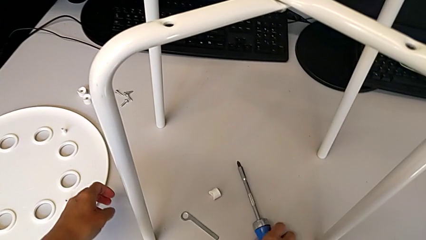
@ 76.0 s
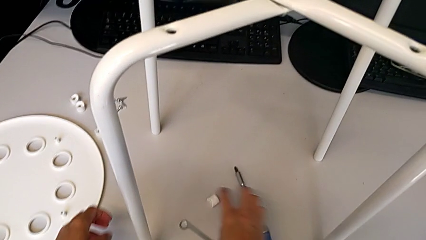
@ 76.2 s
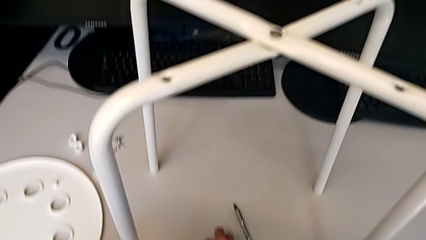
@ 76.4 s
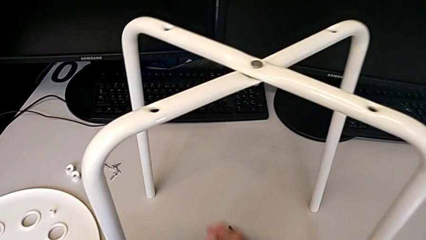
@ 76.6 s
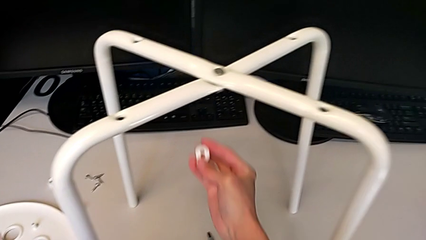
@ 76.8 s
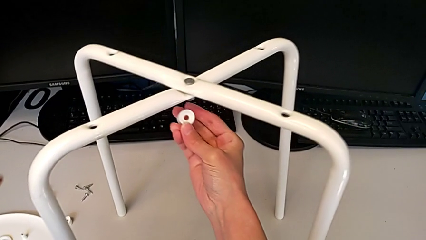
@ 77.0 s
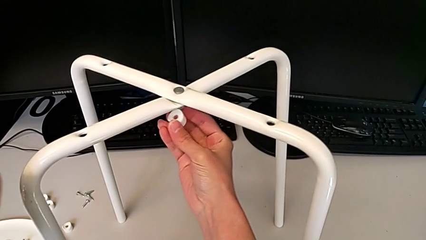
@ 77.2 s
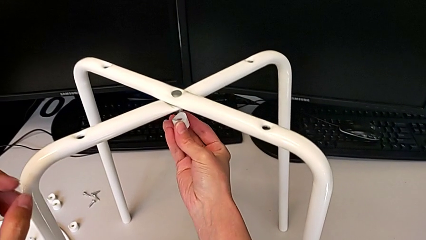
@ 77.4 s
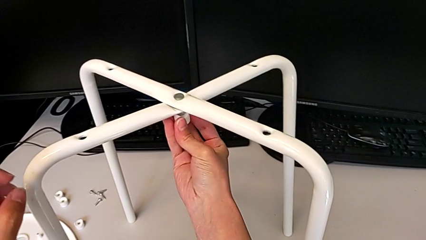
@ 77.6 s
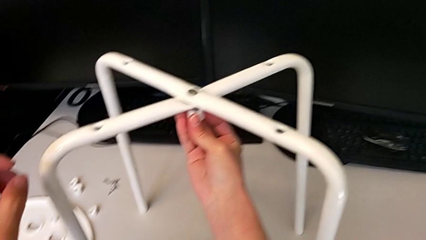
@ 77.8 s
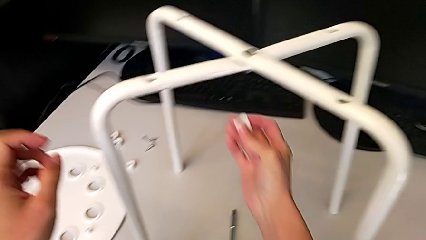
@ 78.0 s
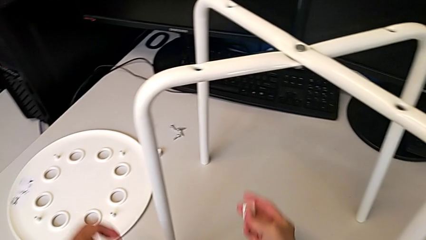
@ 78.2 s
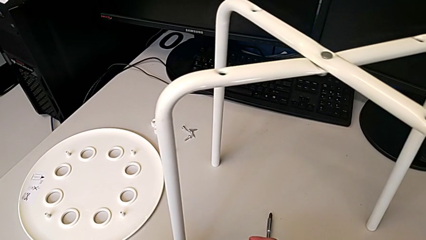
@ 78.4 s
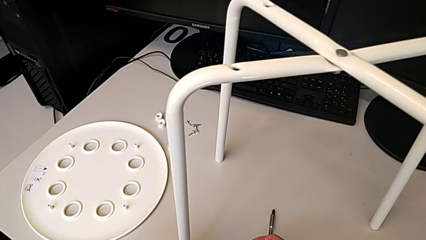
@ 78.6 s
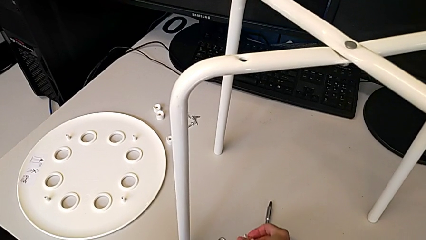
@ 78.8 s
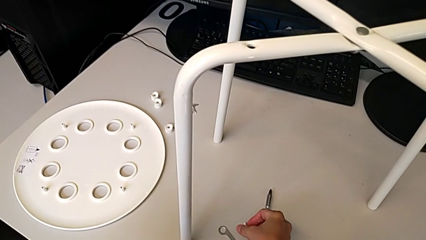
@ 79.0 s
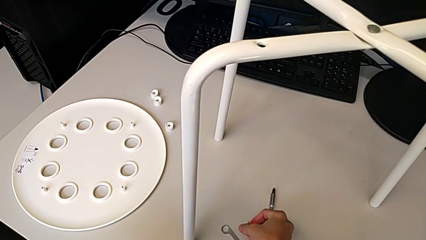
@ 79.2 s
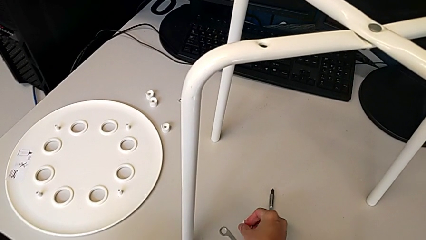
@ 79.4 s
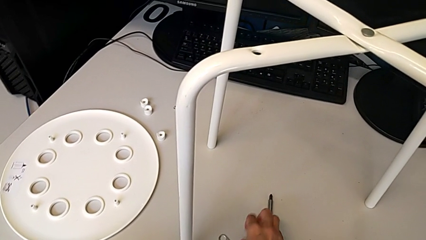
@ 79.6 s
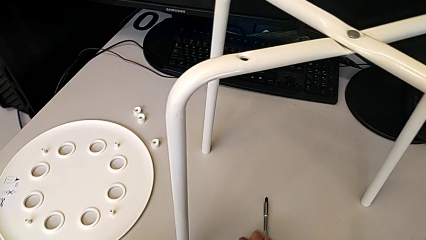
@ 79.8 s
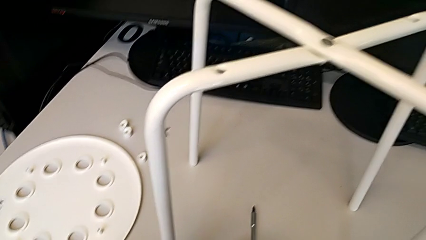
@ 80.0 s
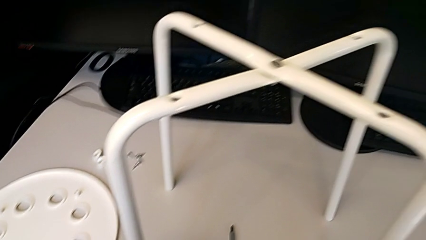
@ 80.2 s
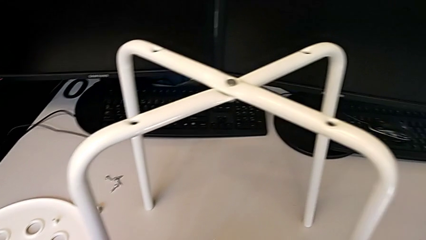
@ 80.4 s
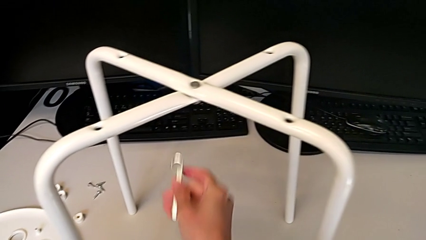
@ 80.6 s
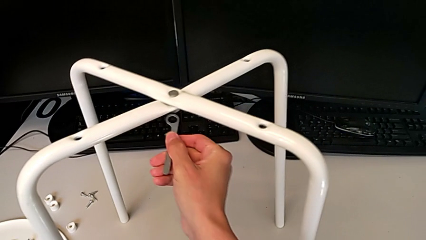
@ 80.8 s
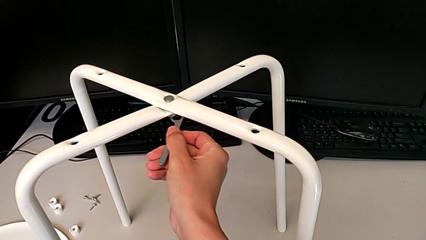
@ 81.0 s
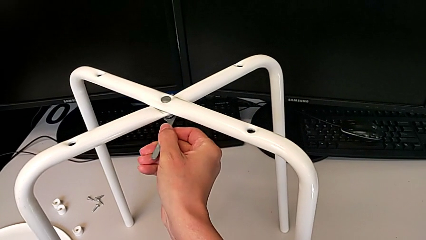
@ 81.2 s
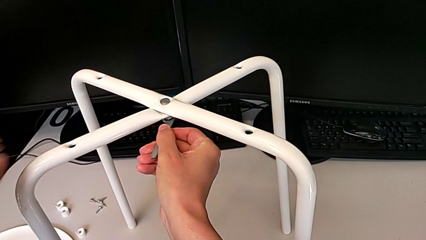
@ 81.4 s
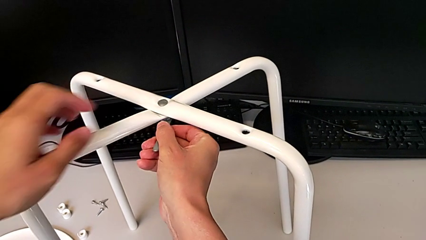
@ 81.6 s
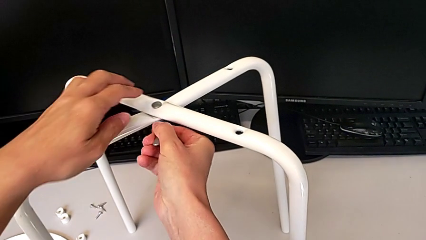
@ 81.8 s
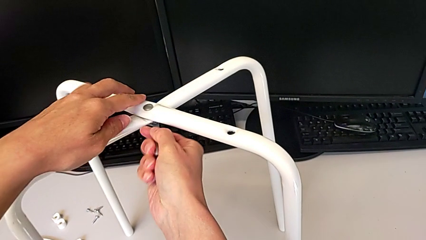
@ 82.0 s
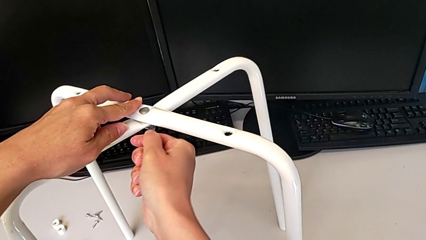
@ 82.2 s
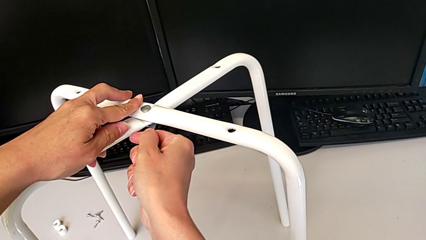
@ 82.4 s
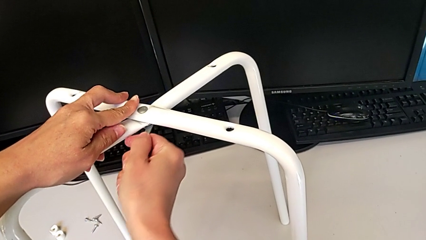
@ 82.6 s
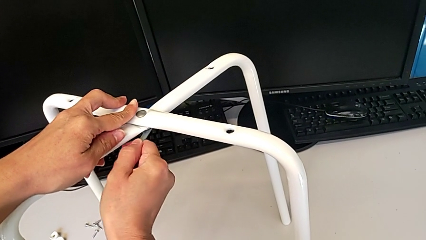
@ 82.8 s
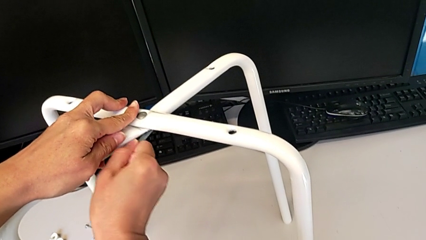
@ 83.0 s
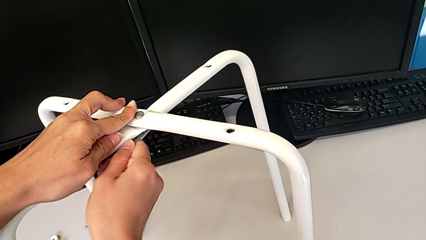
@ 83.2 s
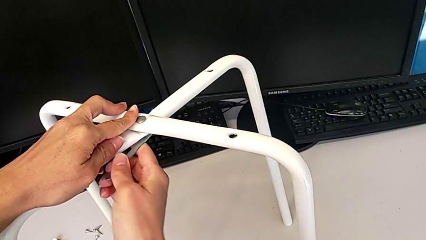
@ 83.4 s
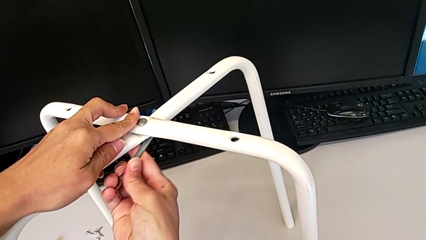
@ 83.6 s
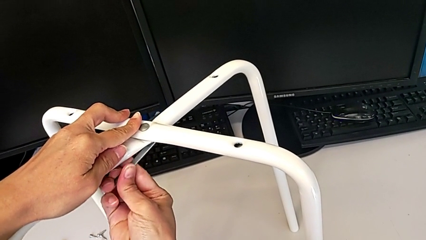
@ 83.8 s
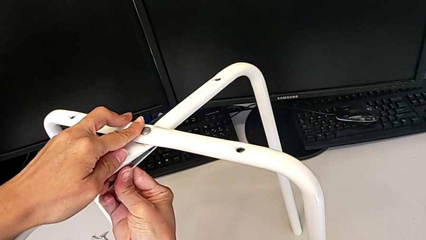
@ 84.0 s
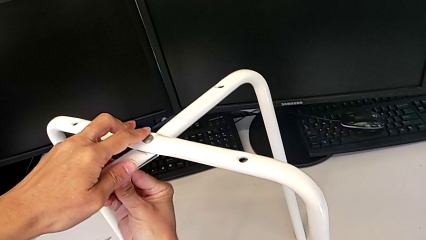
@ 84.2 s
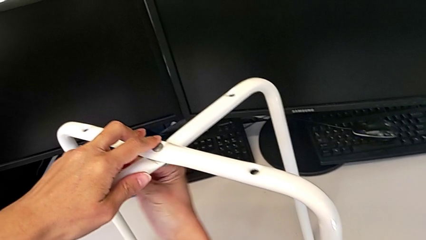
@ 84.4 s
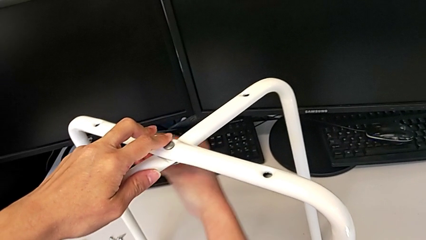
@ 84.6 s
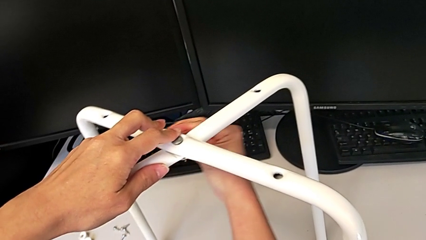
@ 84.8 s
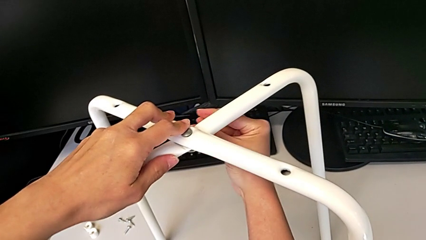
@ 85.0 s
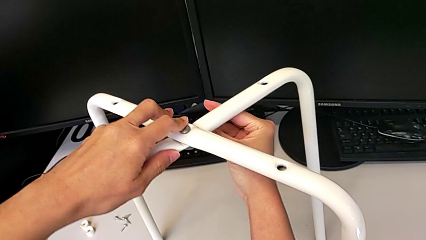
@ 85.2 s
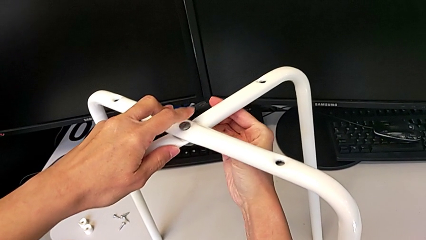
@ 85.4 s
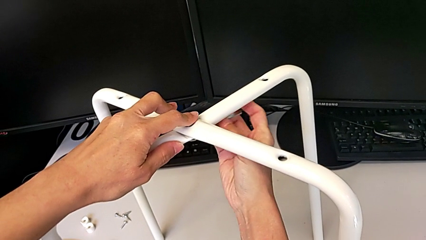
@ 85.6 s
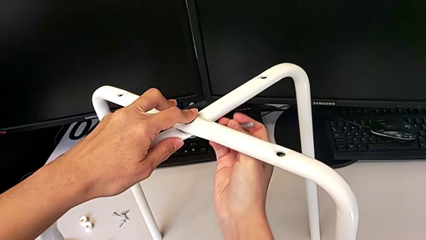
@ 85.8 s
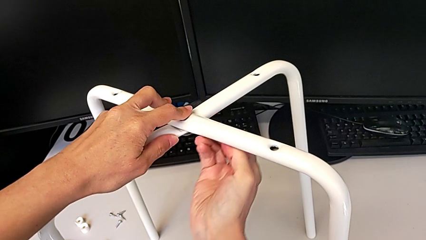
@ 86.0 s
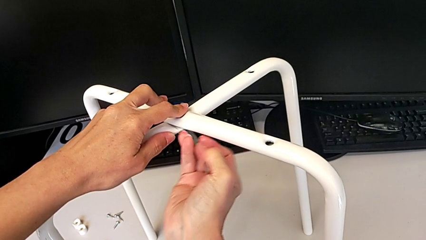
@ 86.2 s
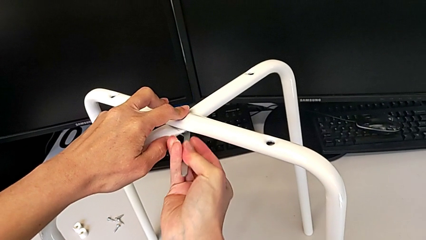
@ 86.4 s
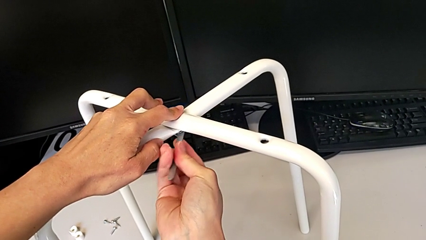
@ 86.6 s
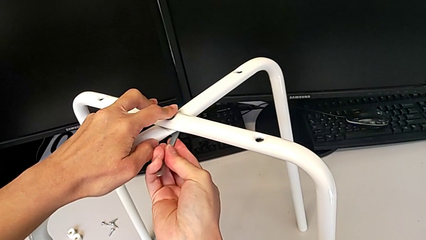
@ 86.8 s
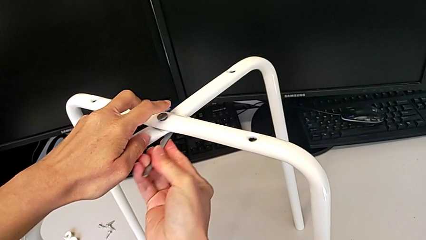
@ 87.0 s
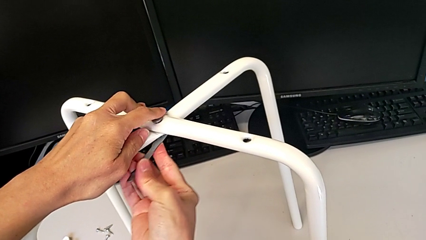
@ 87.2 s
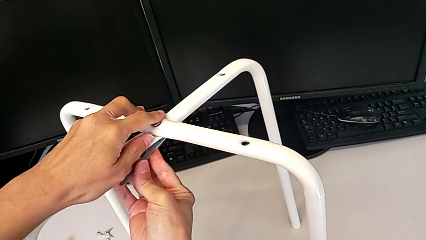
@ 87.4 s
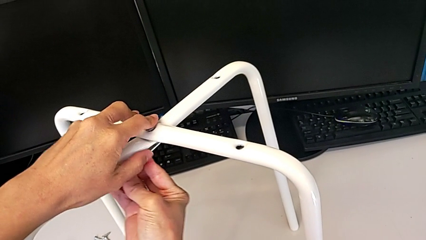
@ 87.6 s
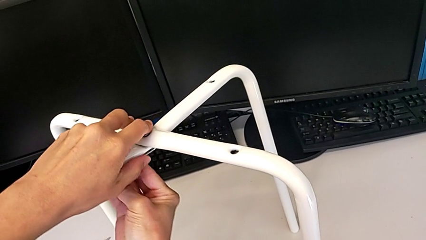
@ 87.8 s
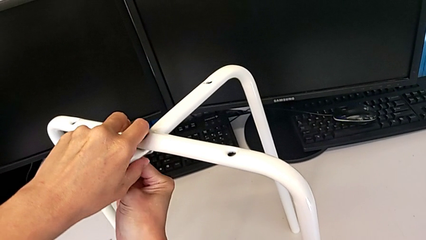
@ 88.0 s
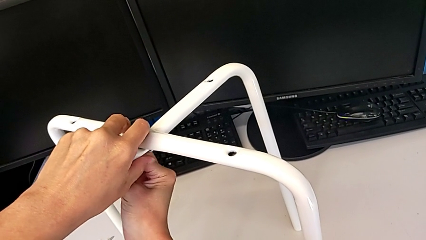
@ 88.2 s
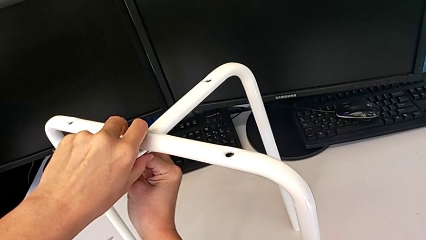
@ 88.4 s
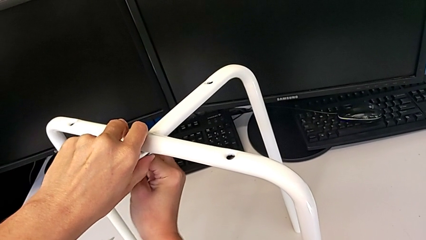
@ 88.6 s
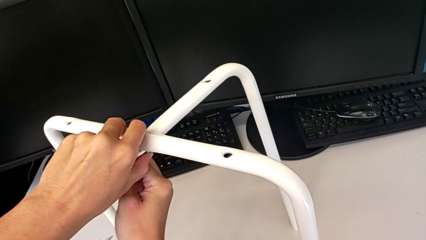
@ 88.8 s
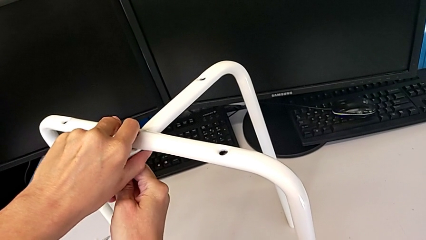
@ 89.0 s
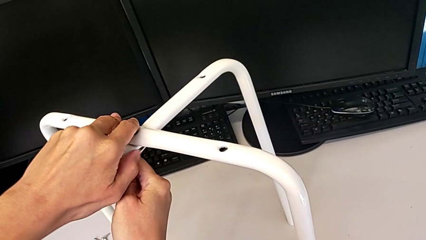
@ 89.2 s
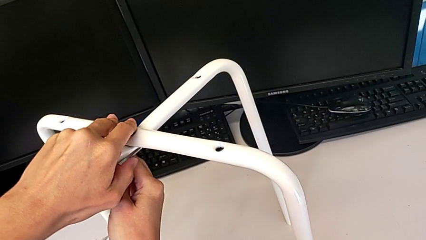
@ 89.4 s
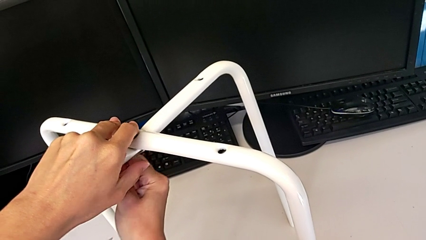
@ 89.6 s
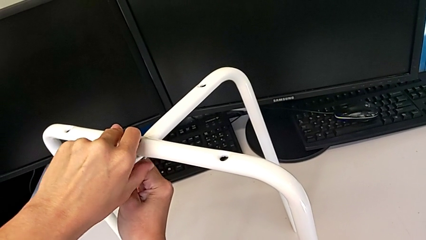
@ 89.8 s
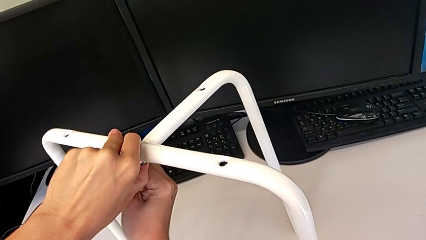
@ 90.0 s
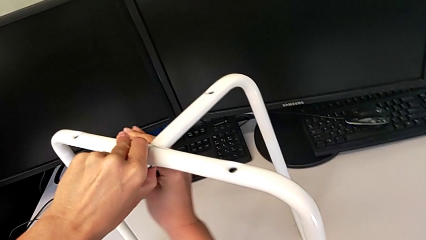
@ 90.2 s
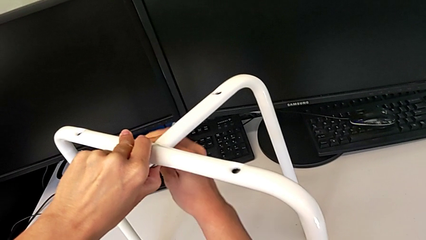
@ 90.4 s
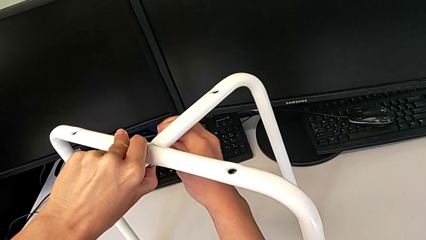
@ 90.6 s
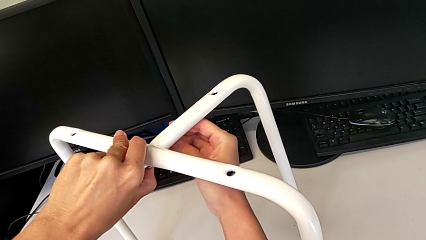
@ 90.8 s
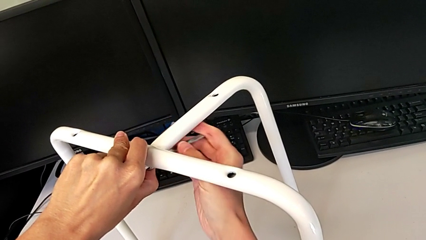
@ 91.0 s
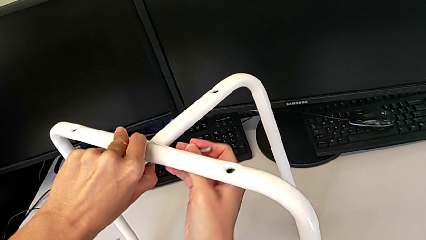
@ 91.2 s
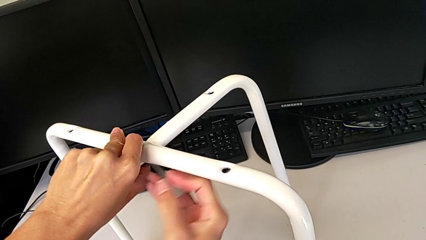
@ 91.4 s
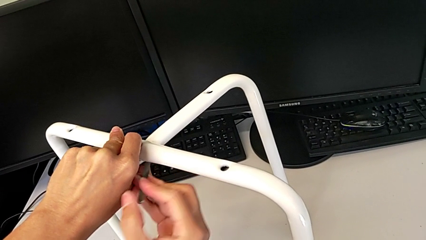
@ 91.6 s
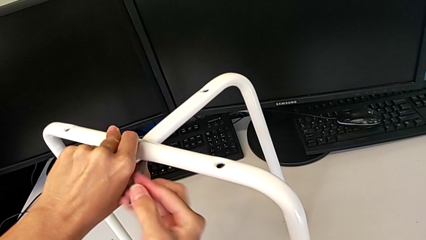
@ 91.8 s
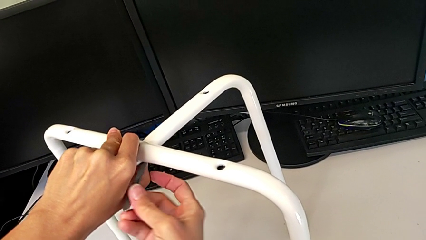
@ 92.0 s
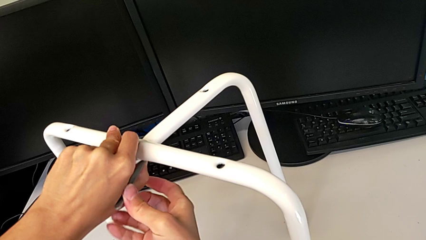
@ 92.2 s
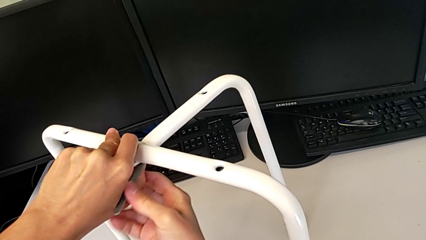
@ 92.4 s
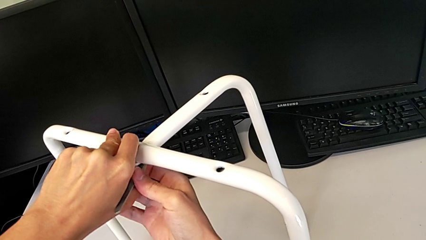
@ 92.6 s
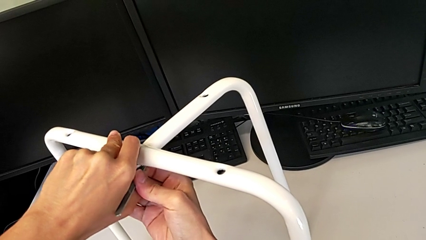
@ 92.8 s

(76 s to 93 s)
The camera wearer is assembling the legs of the stool. They wrongly grab the washer, place it, insert the hexagonal wrench and begin to wrongly screw the hex nut, using the wrench to screw to the wrong side.
